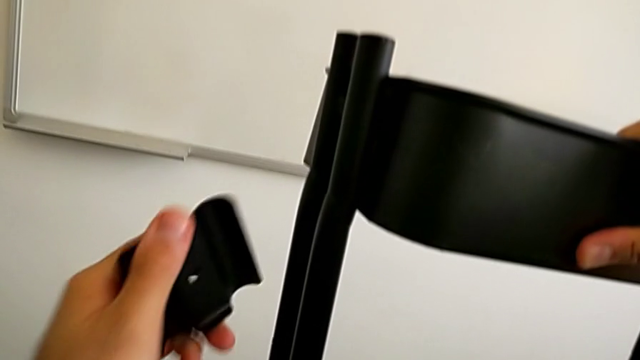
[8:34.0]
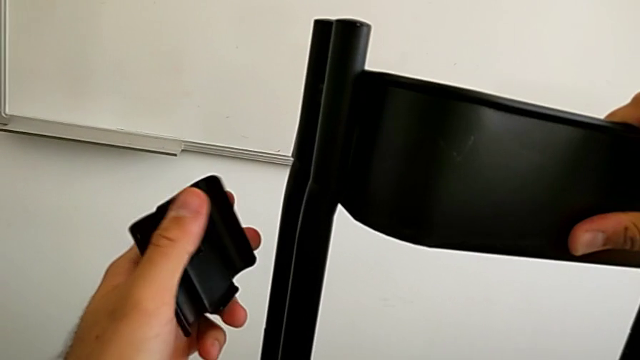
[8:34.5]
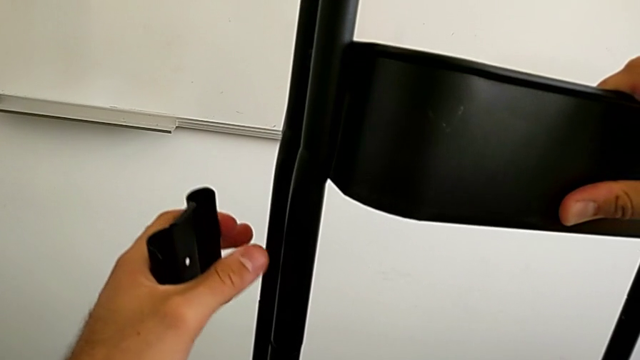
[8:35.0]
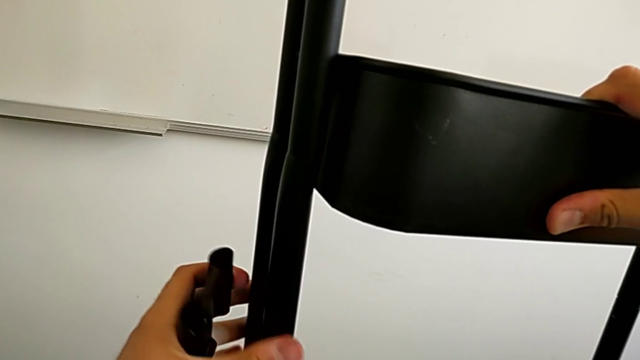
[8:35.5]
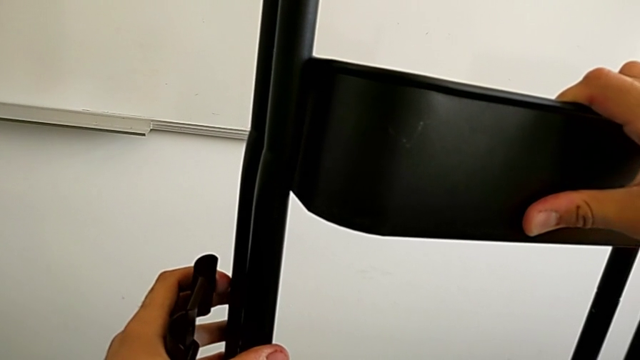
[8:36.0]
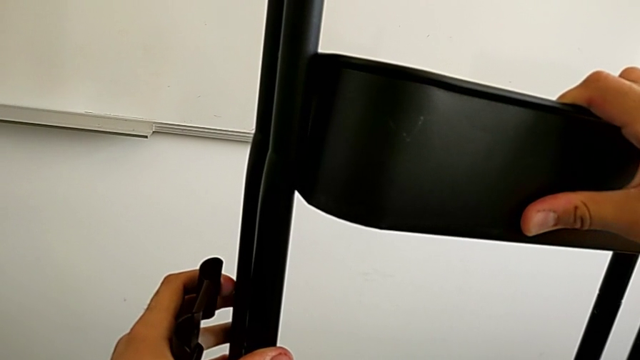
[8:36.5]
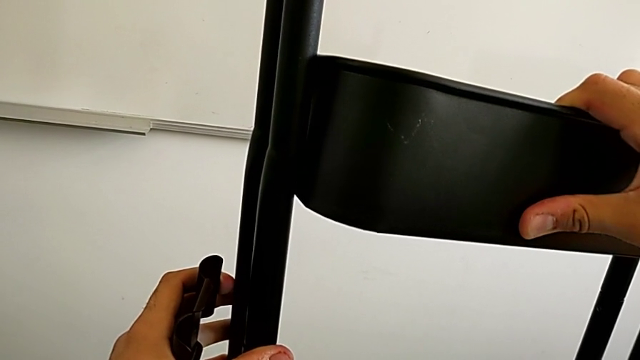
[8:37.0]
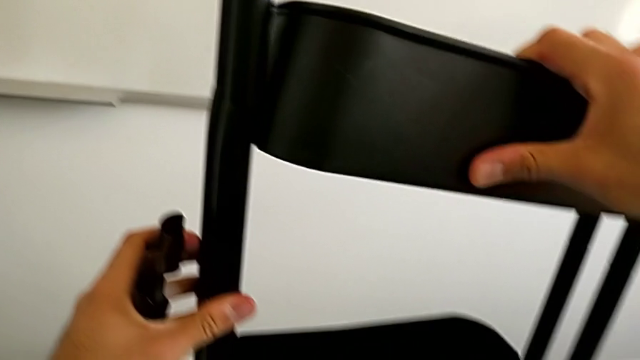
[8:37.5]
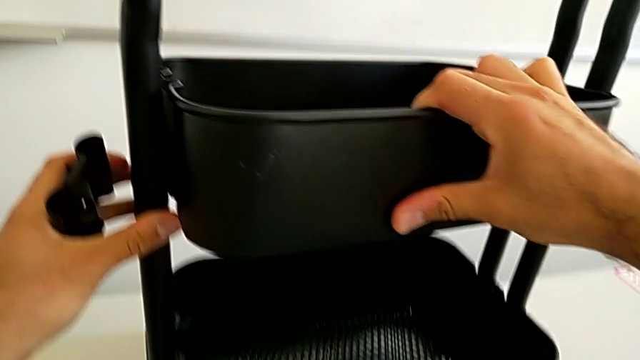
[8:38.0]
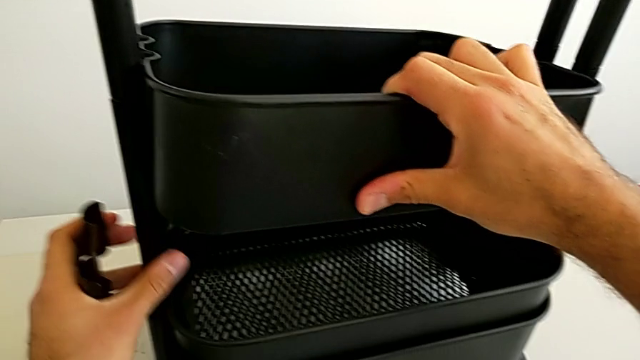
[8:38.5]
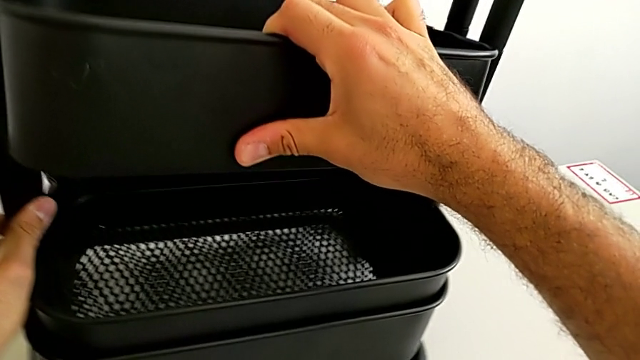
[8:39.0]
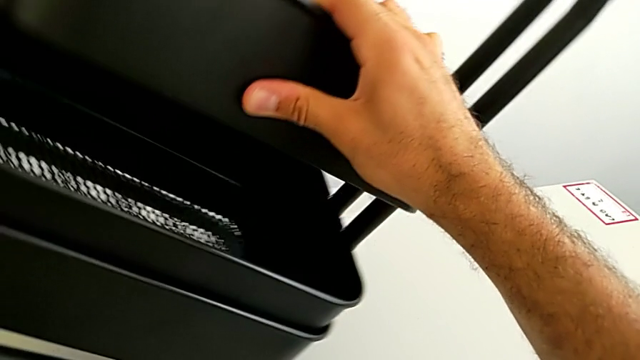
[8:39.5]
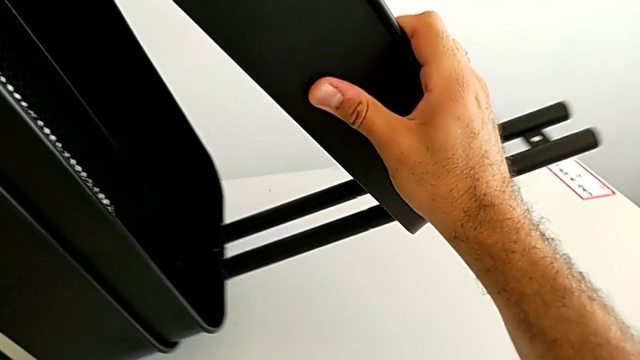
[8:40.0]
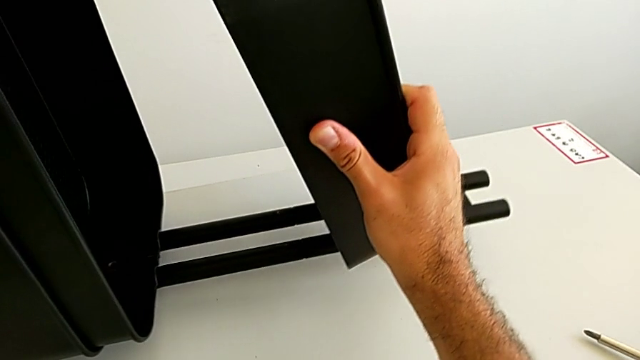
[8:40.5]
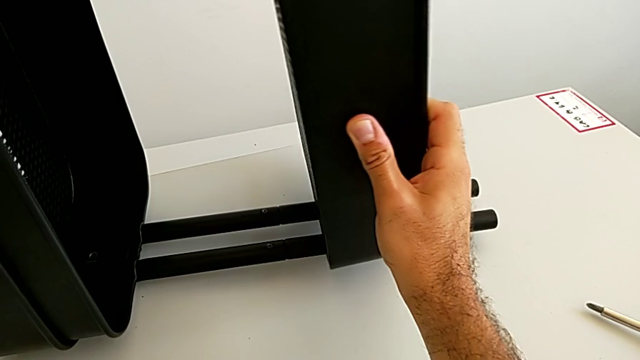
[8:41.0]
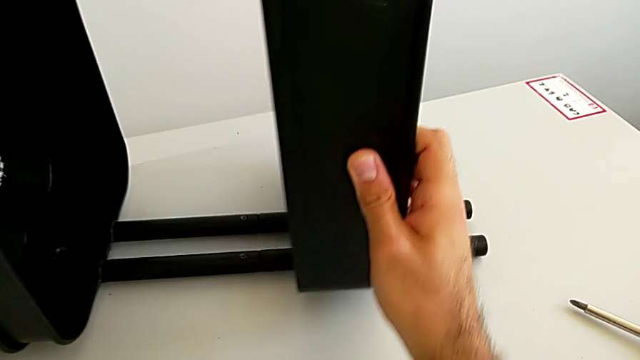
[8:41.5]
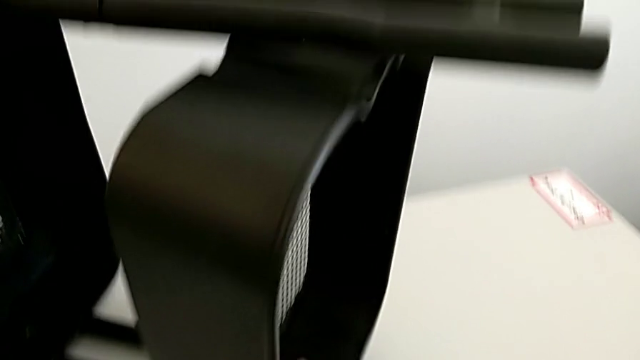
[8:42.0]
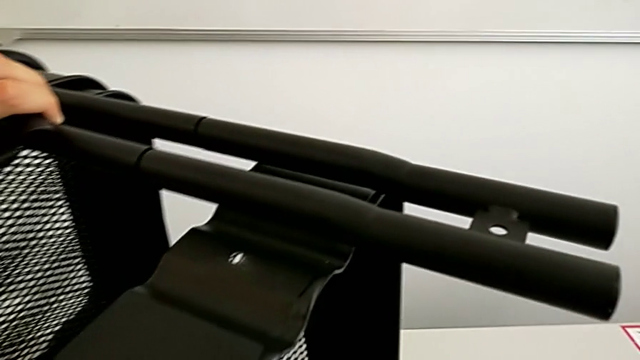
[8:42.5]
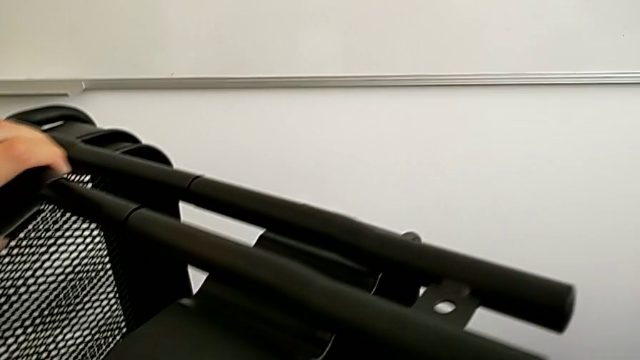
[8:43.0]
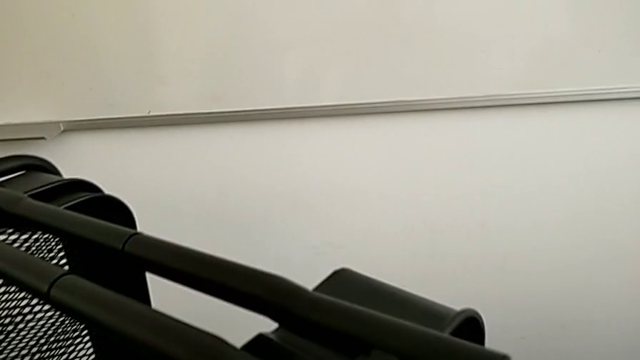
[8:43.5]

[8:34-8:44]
The camera wearer is assembling the black tray into the sidebar. They hold the top grid tray and rotate the black grid tray.

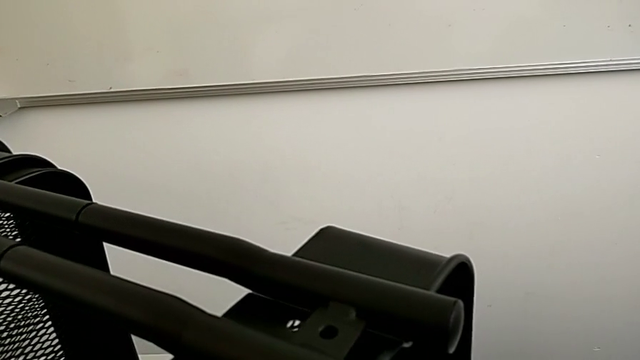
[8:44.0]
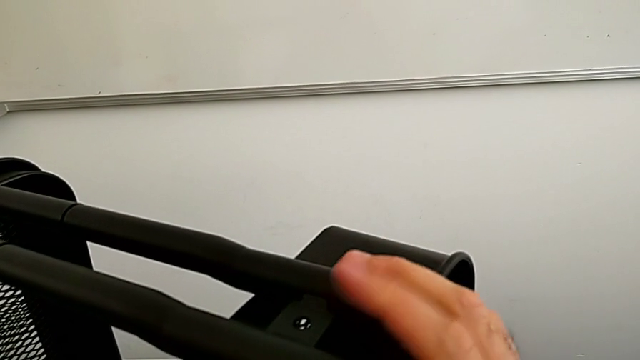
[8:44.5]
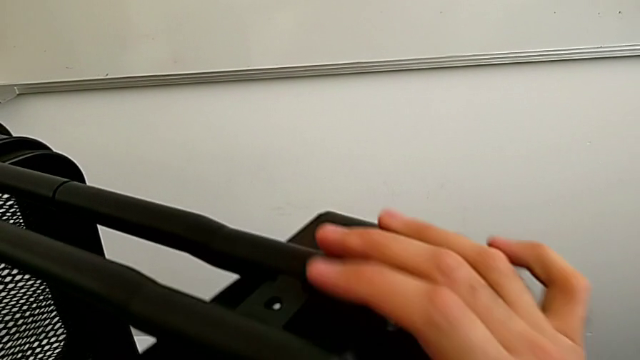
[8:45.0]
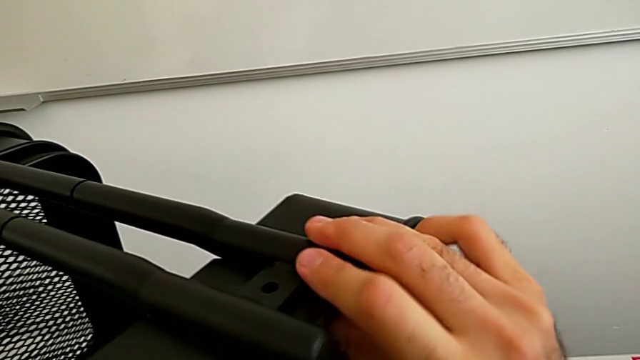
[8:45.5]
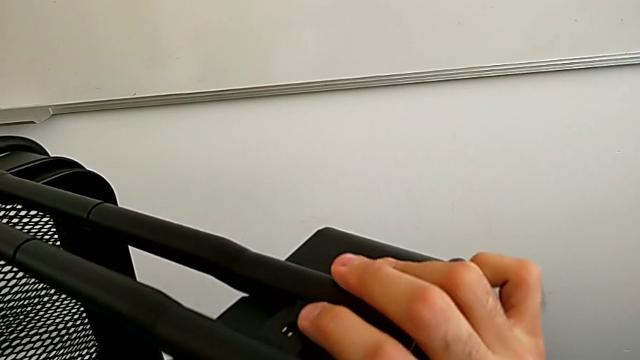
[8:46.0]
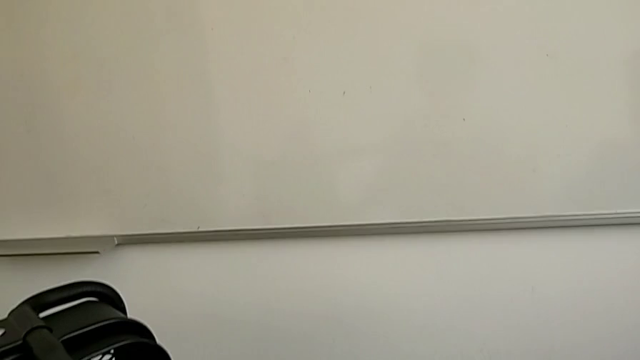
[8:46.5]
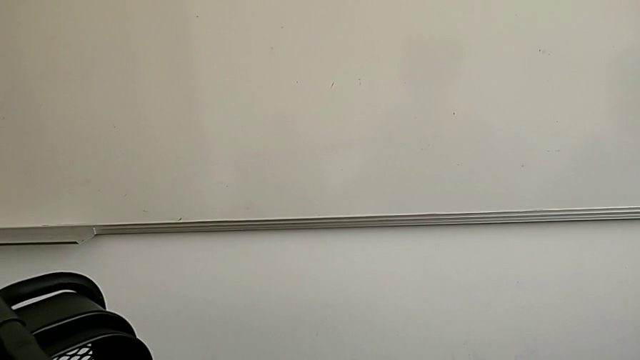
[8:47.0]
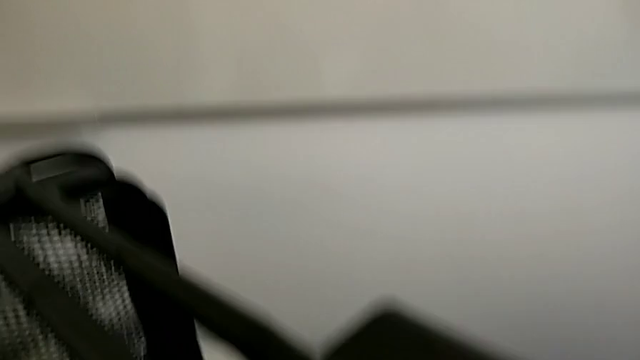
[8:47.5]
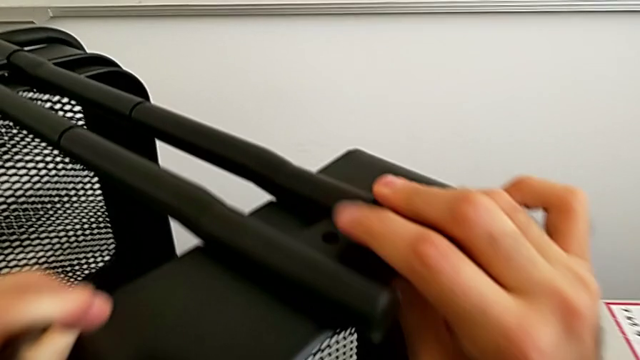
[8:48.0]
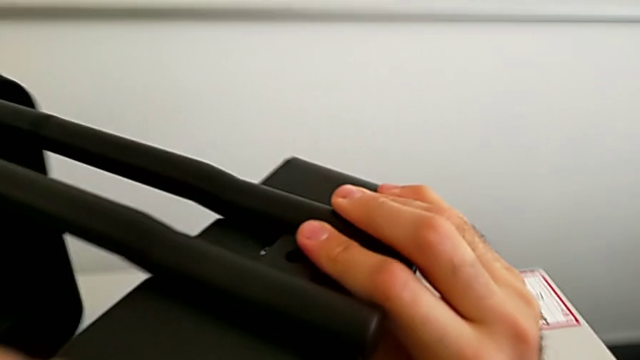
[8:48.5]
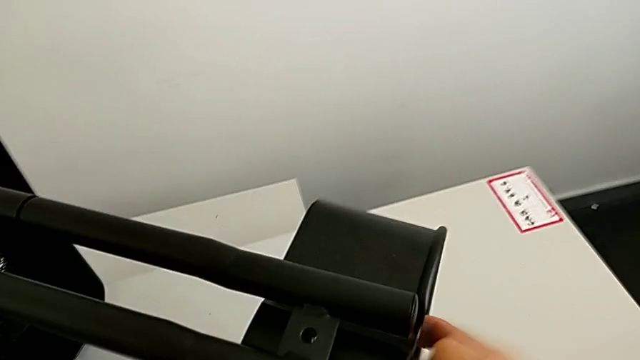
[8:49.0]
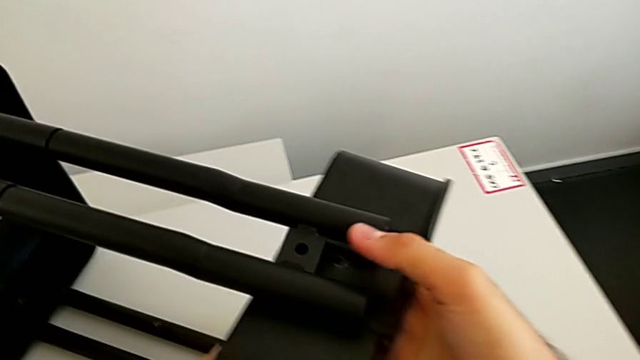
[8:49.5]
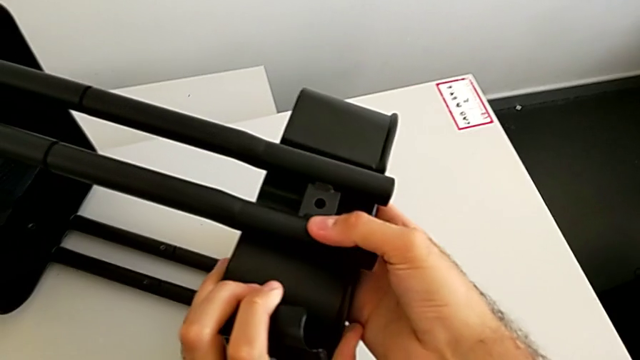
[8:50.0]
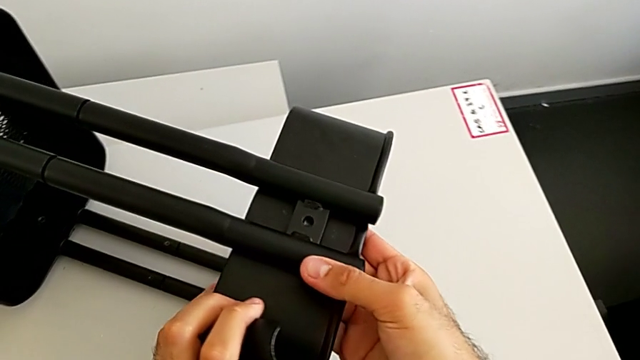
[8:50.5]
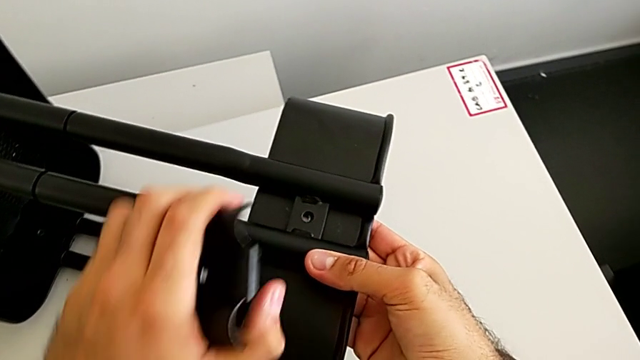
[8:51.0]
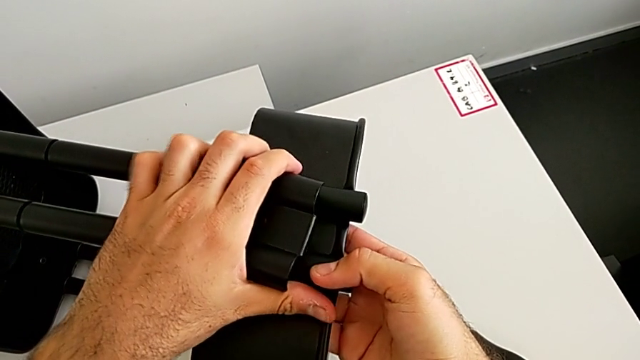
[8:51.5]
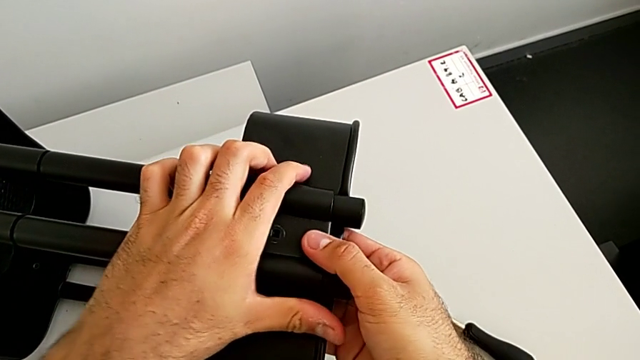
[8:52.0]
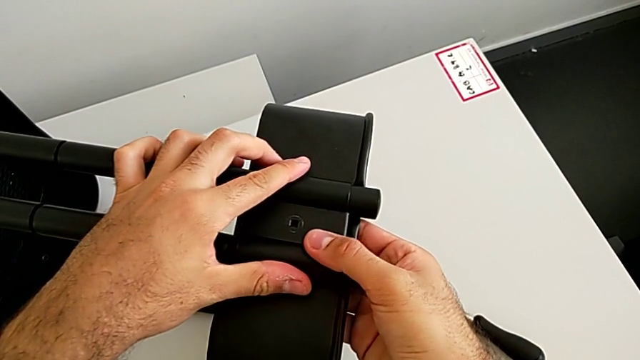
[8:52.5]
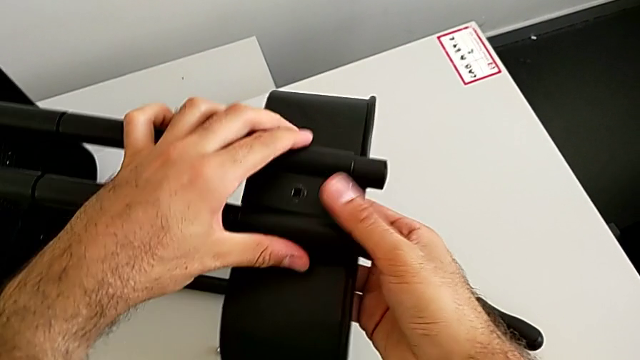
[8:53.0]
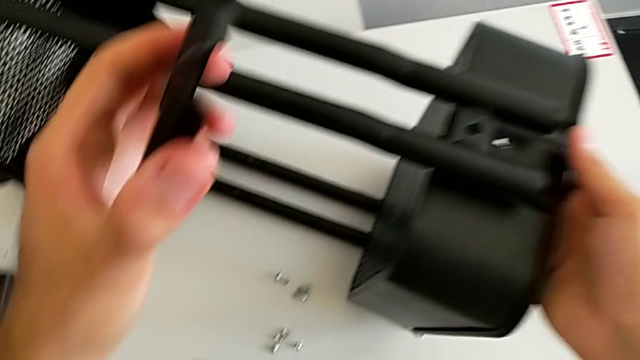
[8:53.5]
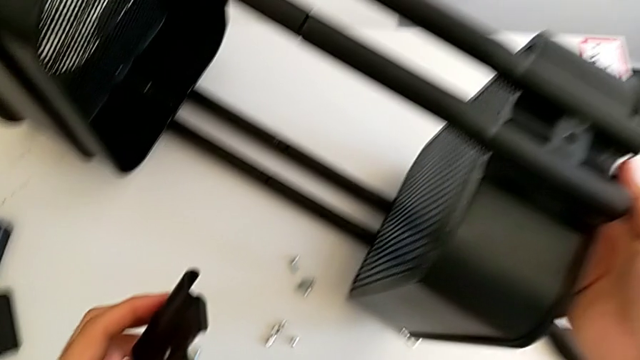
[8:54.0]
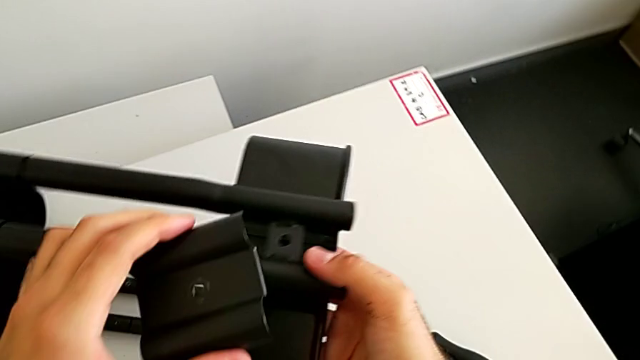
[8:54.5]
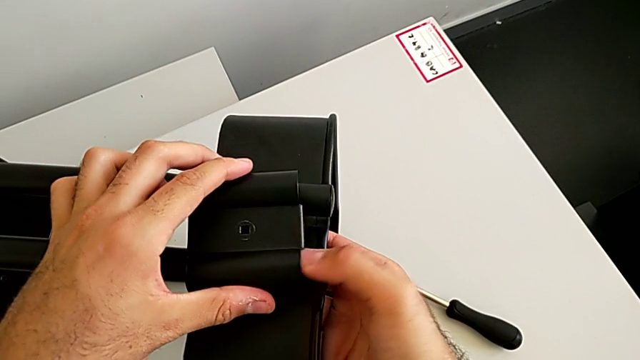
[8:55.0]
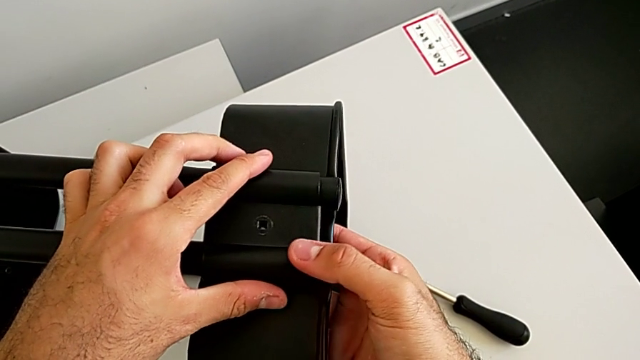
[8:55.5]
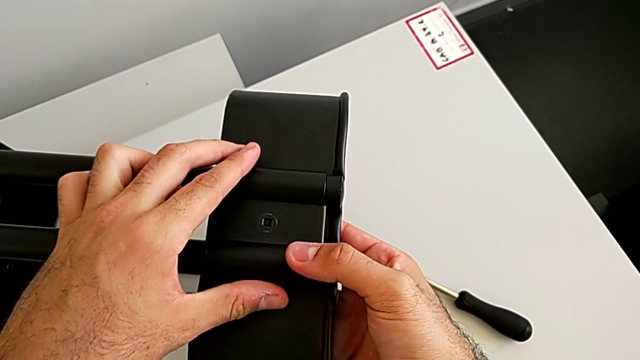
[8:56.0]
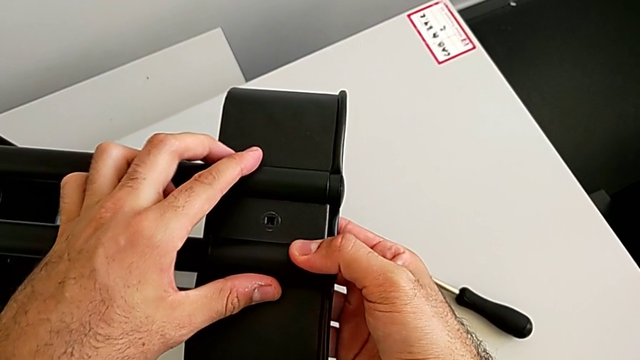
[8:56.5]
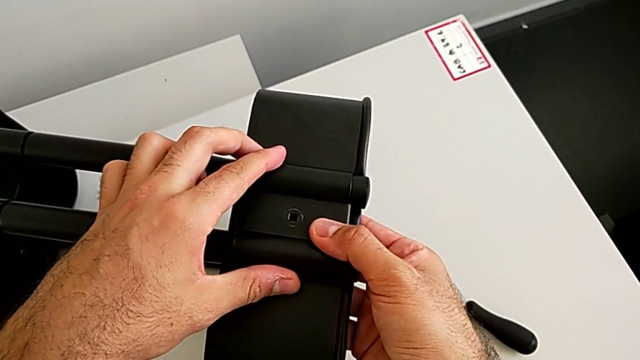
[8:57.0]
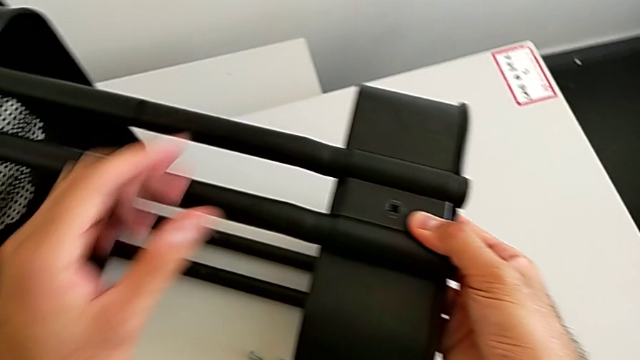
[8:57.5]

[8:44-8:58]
The camera wearer is assembling the black tray into the sidebar. They align the top grid tray and place the third bracket.
